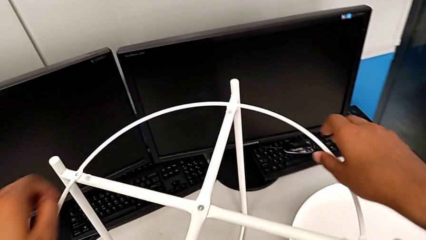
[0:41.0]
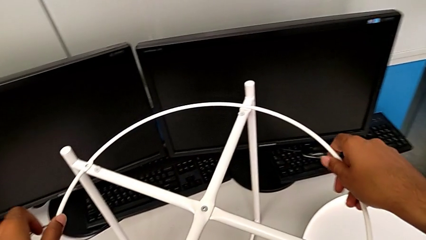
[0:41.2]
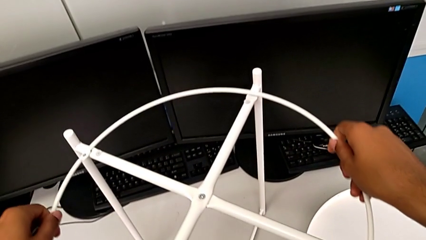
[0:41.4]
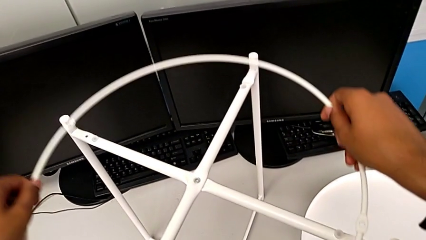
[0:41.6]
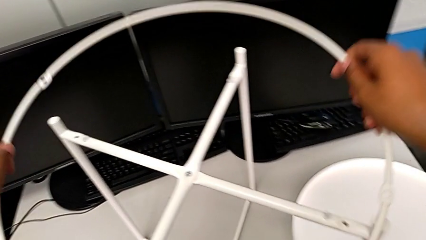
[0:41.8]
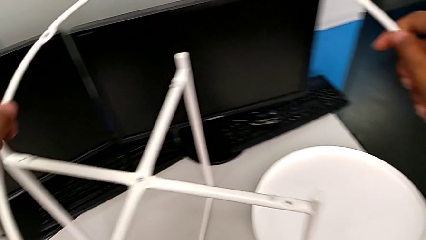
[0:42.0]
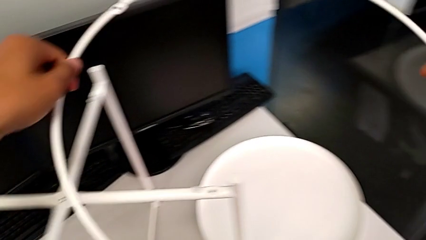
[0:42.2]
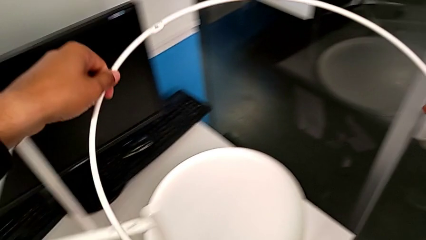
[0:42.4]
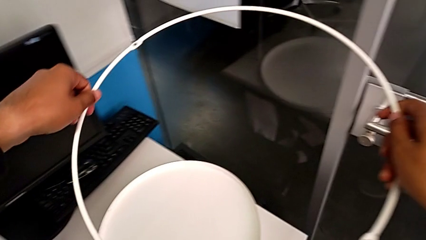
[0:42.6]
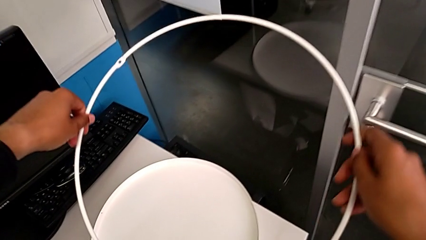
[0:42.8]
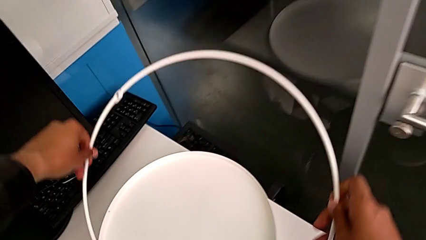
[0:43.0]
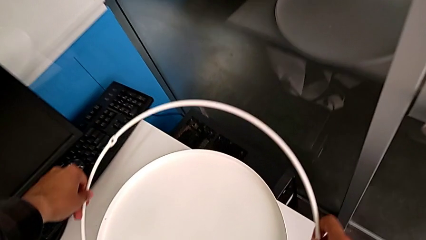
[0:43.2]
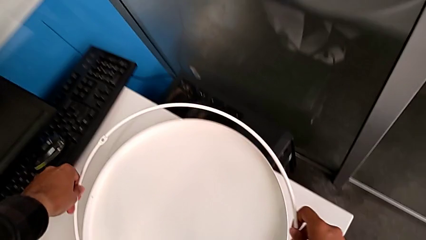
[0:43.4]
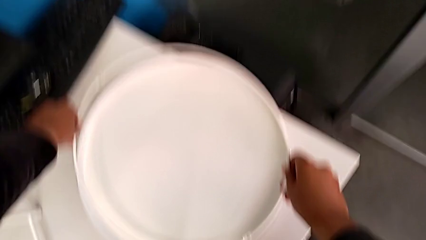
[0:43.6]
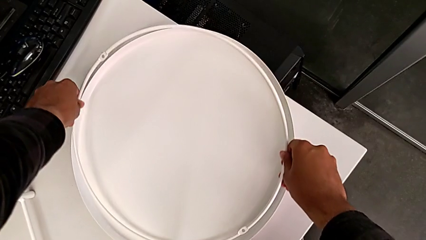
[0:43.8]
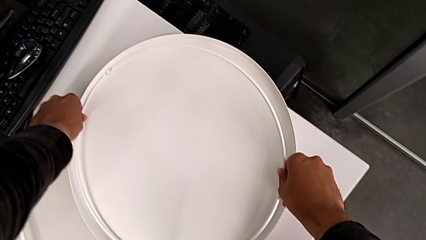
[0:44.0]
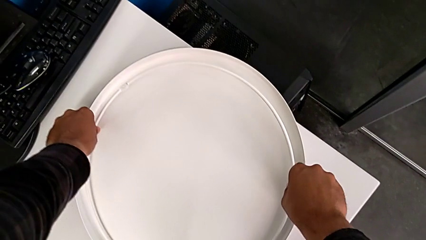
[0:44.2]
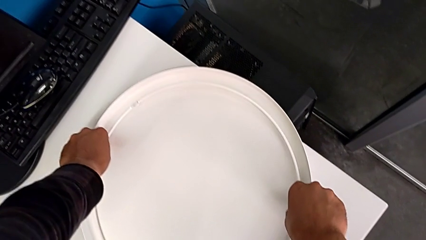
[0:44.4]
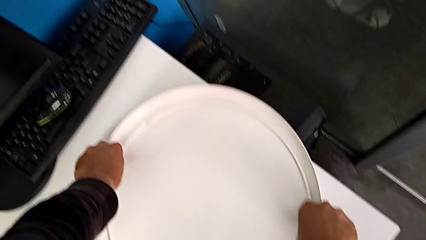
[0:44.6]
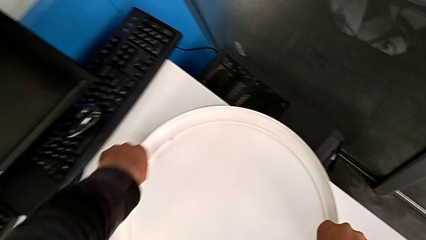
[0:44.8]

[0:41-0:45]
The camera wearer is disassembling the circle. They disassemble the circle and place it.

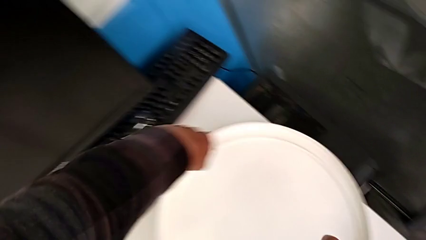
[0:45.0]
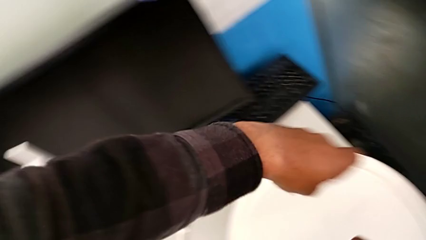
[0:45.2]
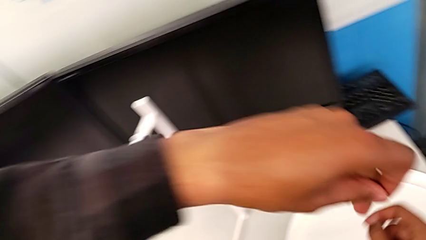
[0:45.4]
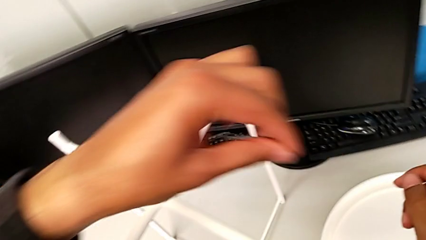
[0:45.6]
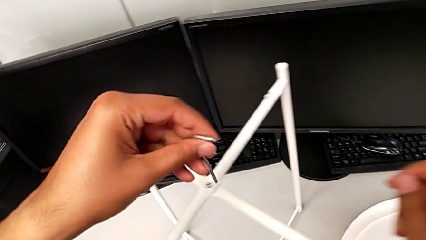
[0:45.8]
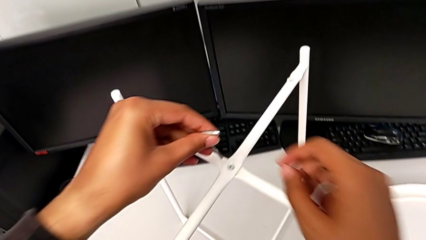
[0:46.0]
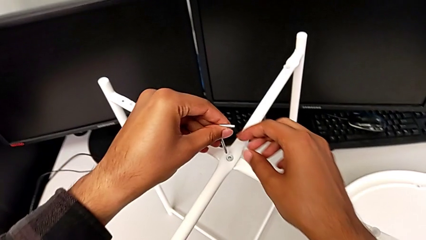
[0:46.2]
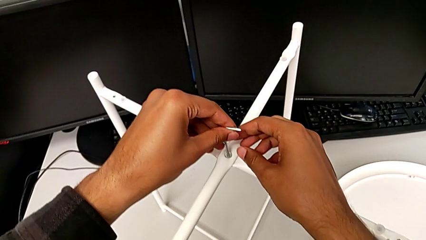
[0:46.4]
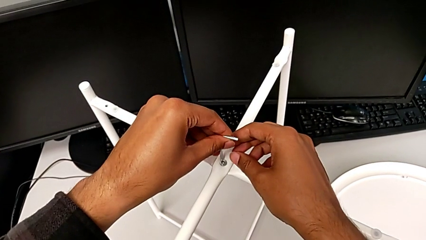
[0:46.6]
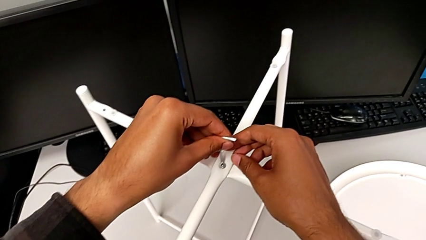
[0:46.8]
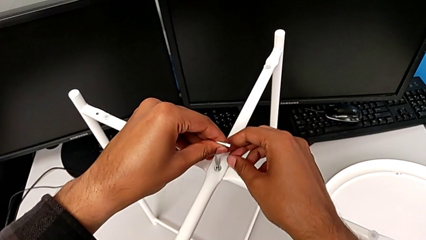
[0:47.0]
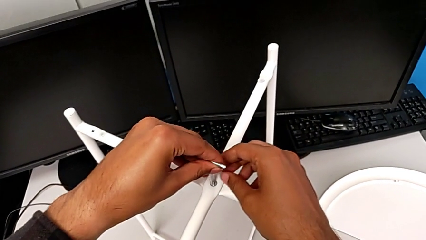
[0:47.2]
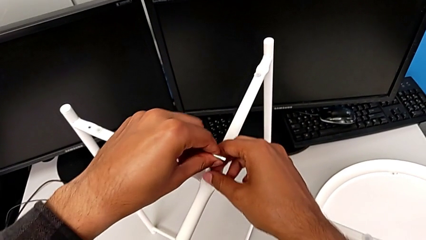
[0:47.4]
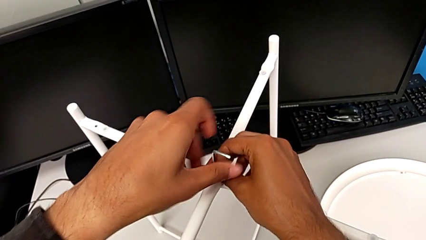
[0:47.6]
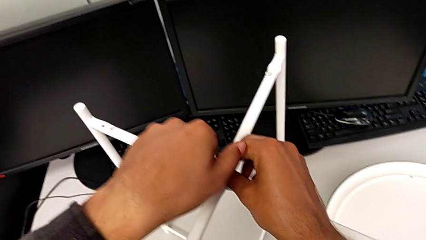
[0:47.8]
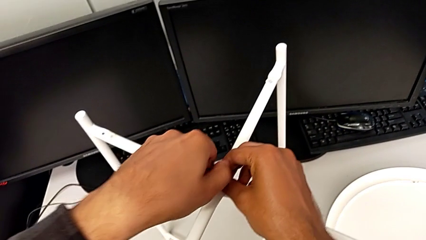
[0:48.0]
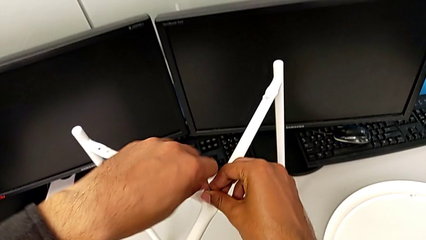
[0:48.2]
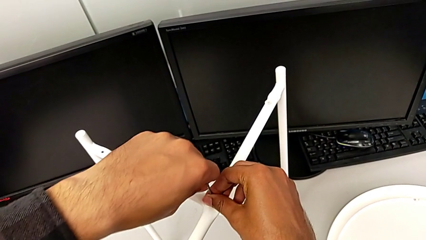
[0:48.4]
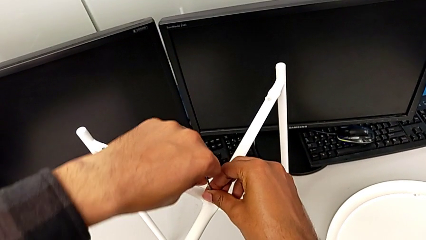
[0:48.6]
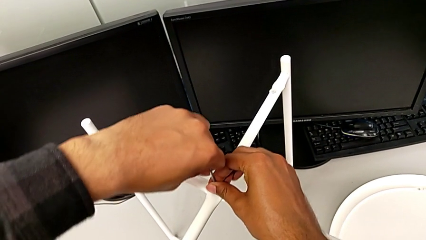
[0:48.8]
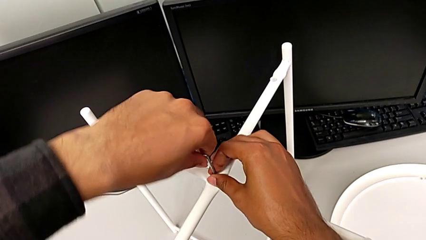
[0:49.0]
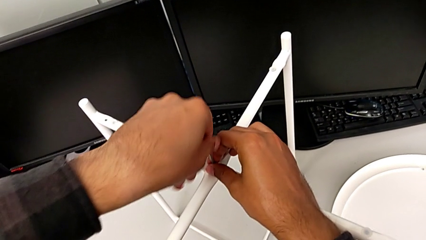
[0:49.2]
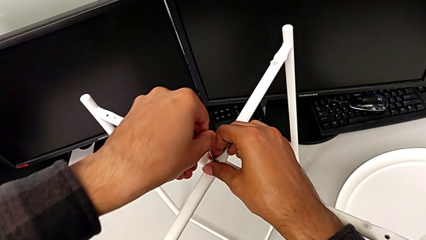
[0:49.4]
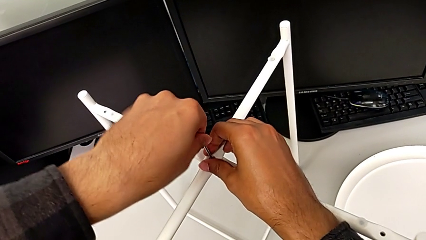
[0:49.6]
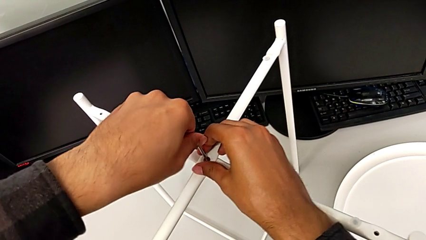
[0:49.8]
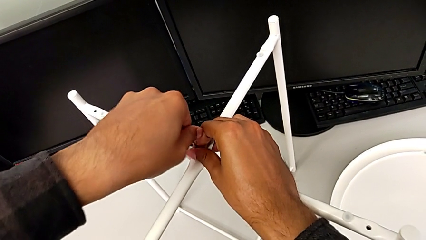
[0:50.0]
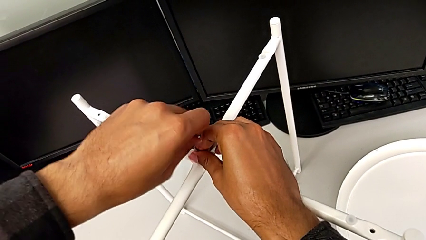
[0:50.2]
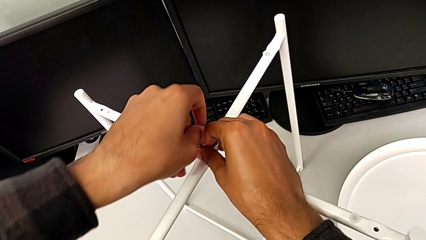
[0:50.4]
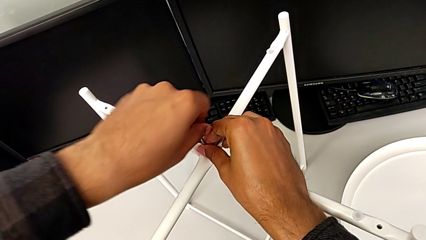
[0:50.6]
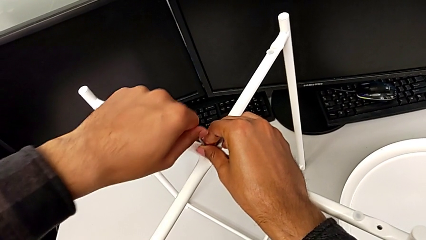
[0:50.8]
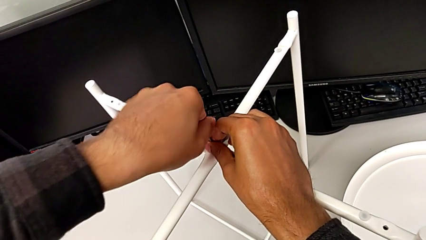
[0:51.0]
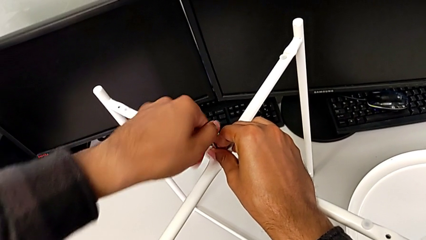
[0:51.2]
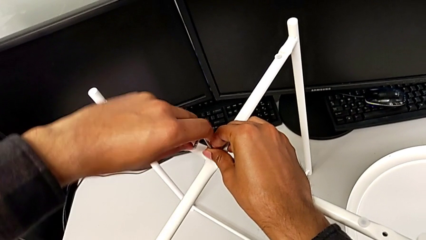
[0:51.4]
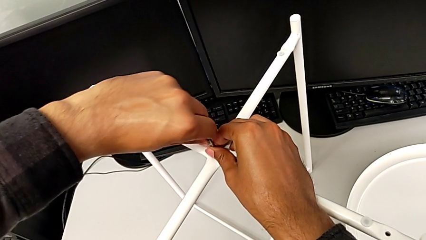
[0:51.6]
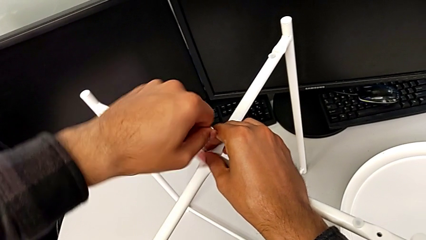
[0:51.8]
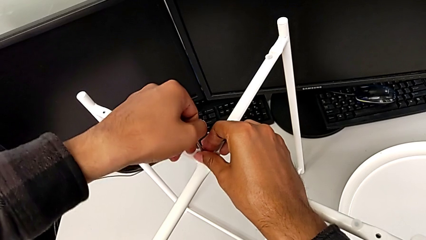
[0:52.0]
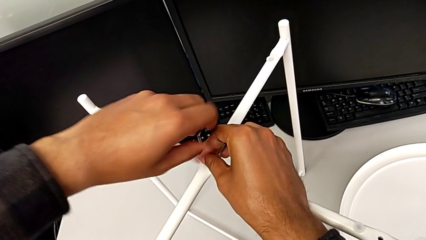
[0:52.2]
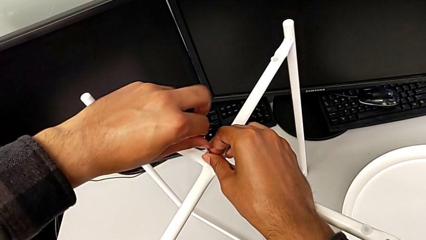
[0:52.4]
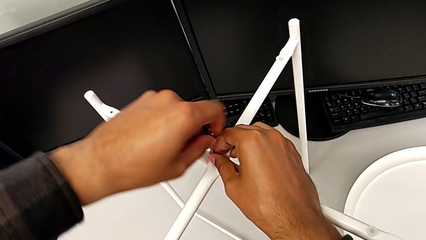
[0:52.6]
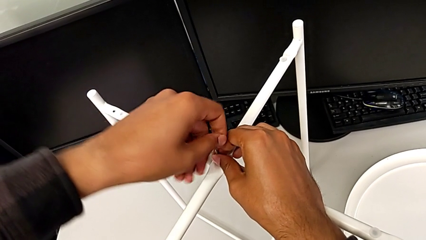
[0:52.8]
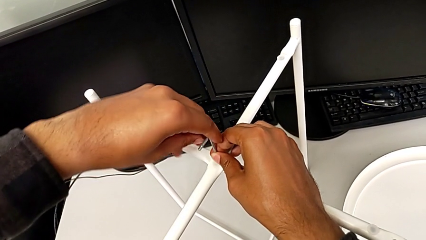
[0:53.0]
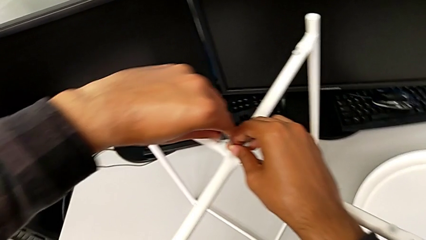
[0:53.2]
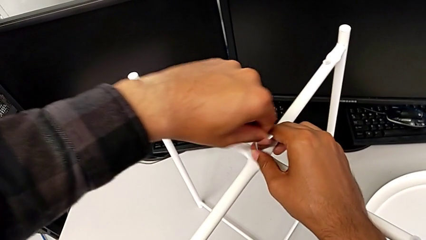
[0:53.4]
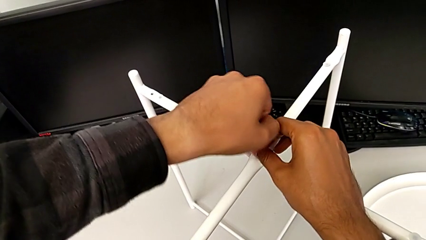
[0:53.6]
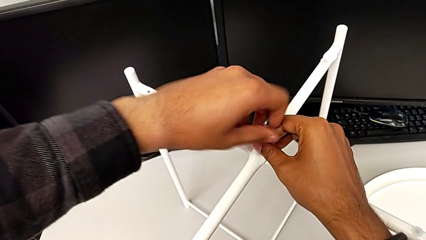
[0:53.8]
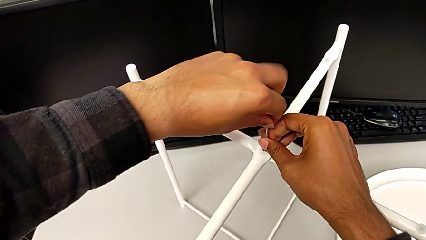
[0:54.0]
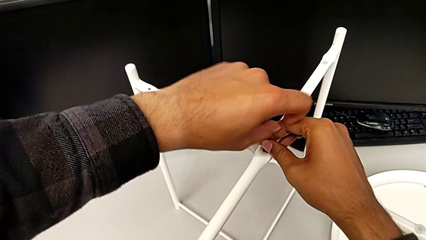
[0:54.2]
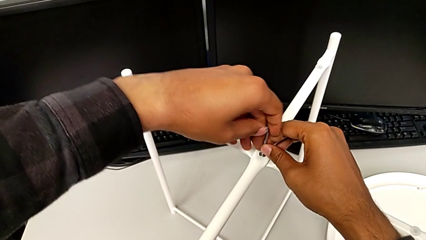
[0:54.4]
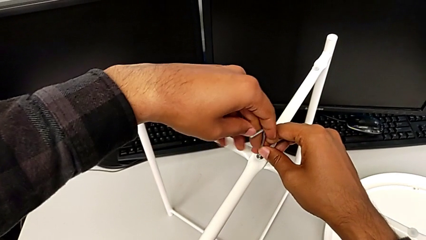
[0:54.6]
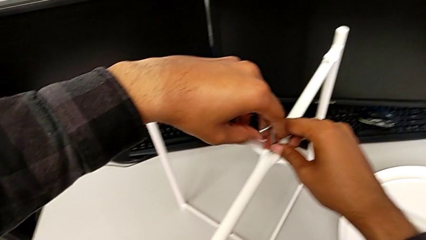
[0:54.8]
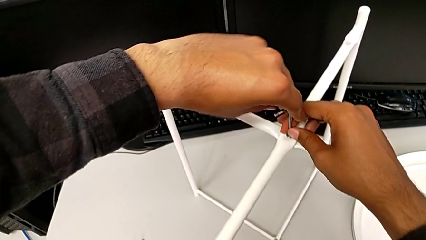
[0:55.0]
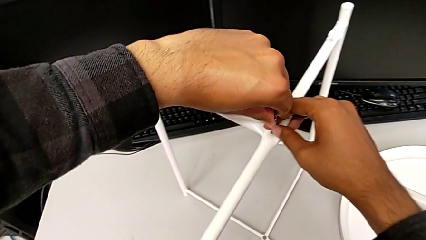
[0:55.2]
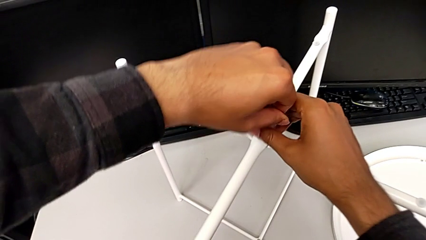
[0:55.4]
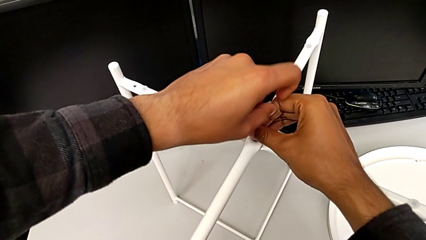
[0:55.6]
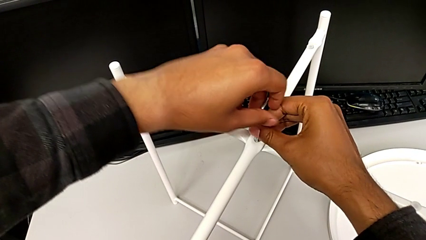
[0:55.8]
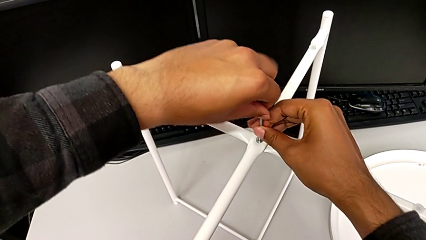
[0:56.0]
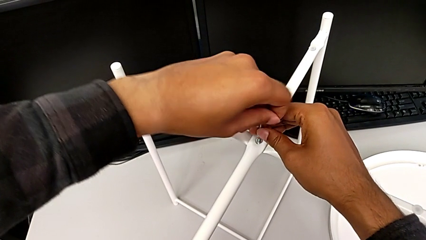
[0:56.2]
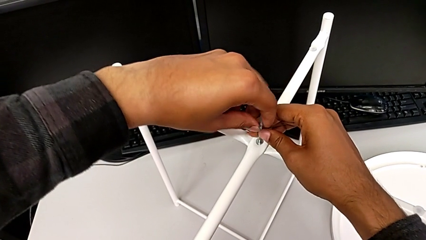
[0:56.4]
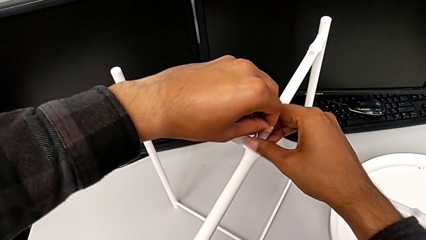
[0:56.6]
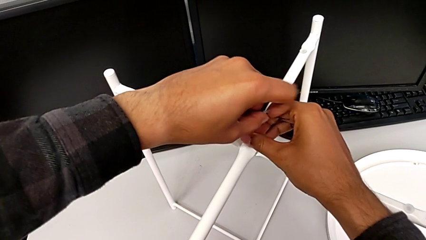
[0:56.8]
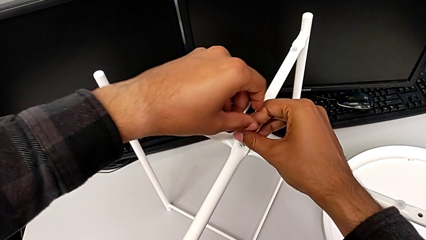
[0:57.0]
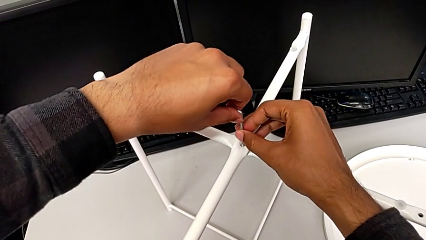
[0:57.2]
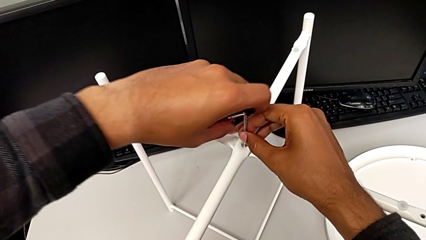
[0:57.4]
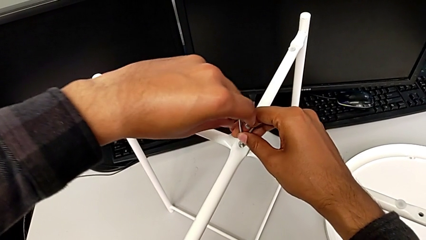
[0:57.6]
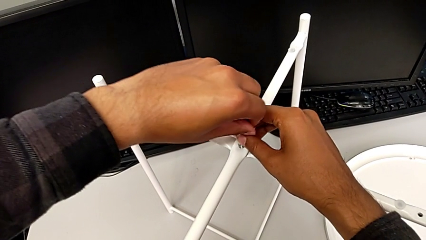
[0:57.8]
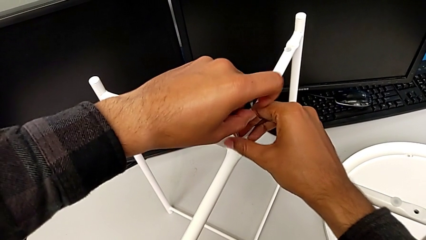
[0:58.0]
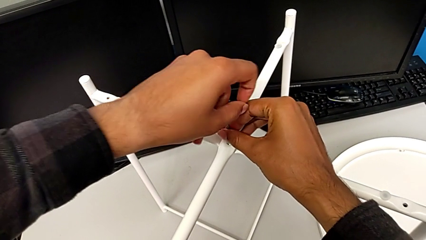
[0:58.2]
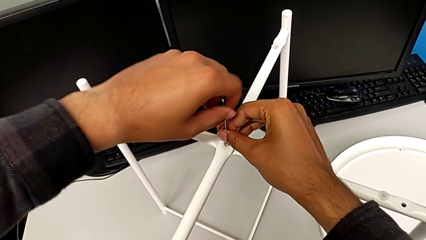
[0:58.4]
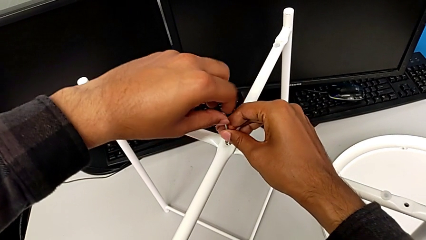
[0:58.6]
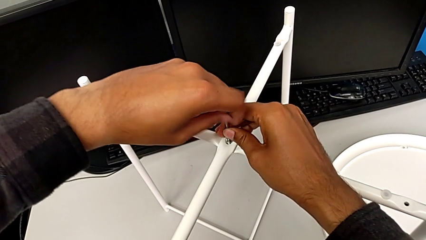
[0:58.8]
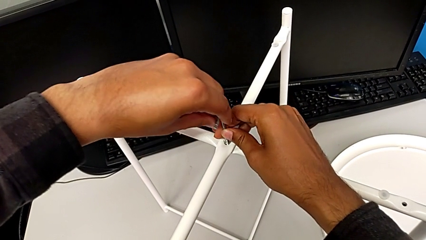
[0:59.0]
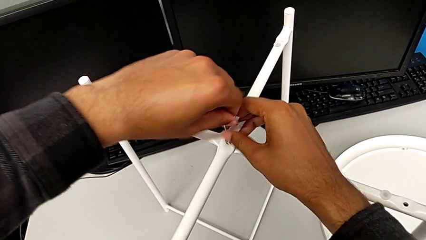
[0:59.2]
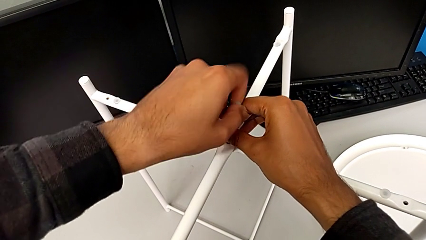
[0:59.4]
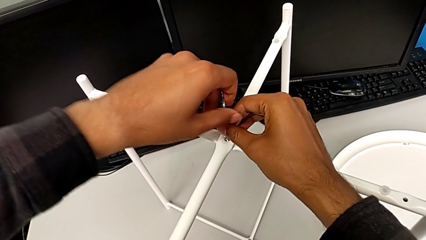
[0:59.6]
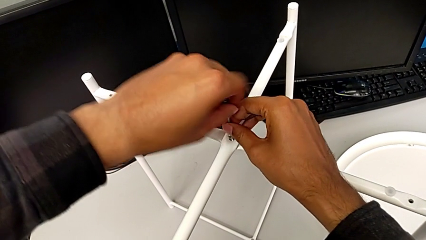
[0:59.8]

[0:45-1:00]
The camera wearer is disassembling the legs. They approach the tray table, insert the Allen wrench and begin to unscrew the hex socket head.
